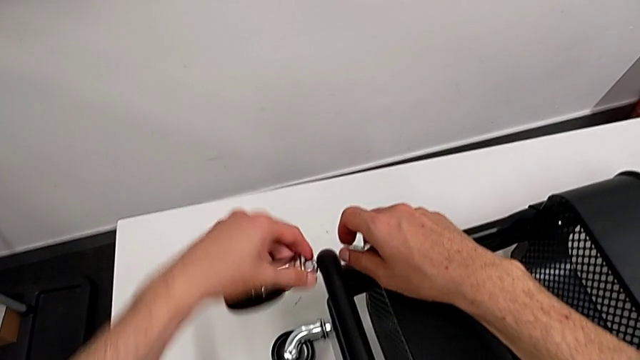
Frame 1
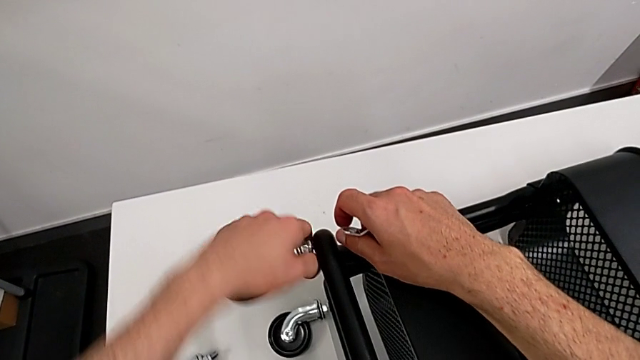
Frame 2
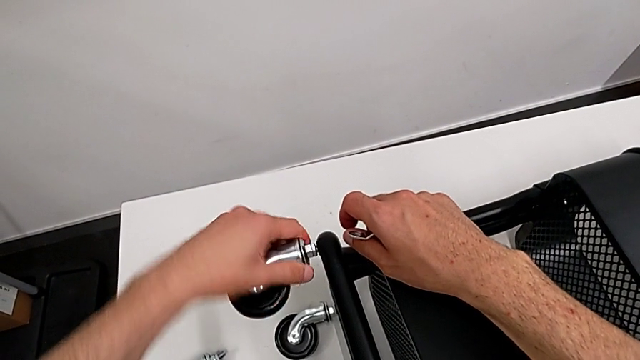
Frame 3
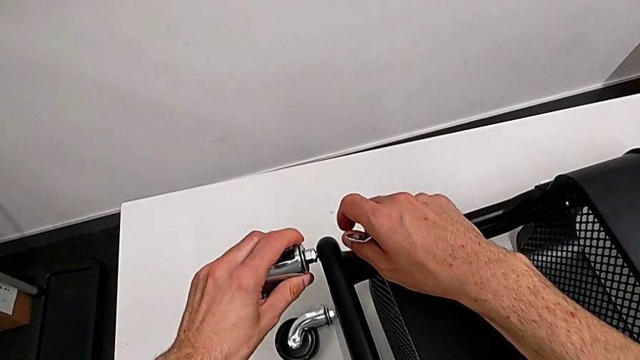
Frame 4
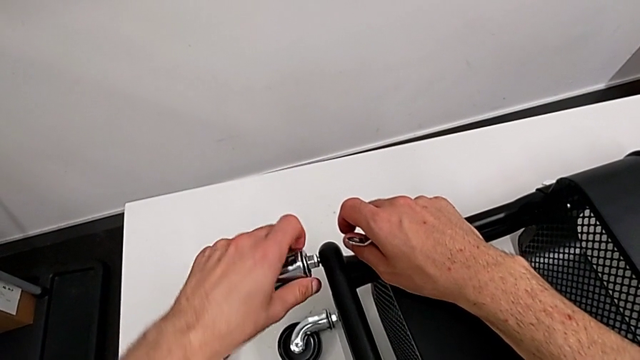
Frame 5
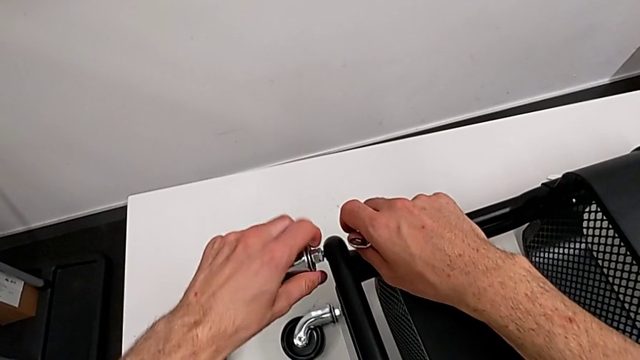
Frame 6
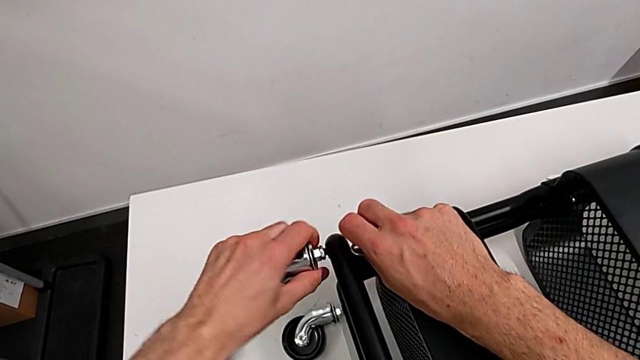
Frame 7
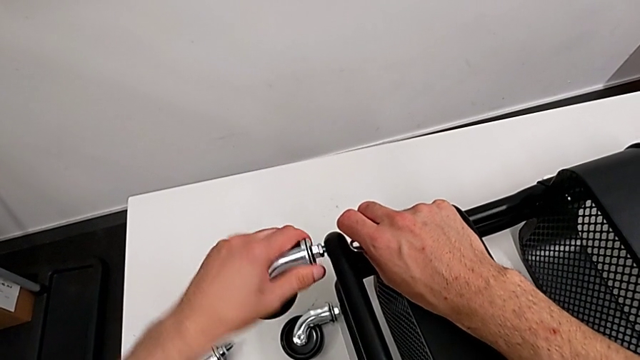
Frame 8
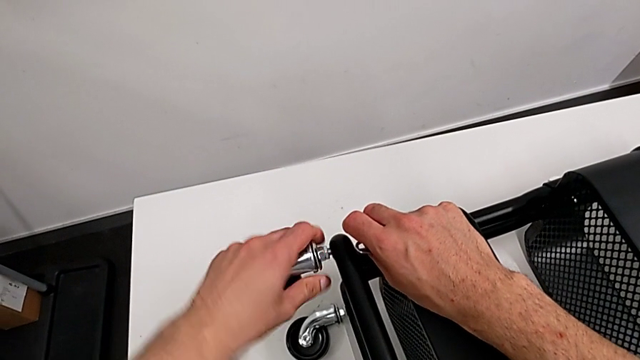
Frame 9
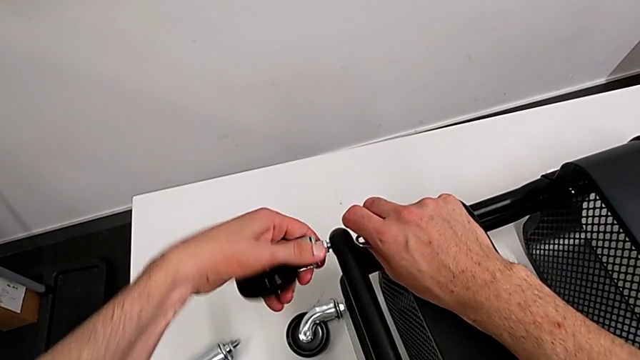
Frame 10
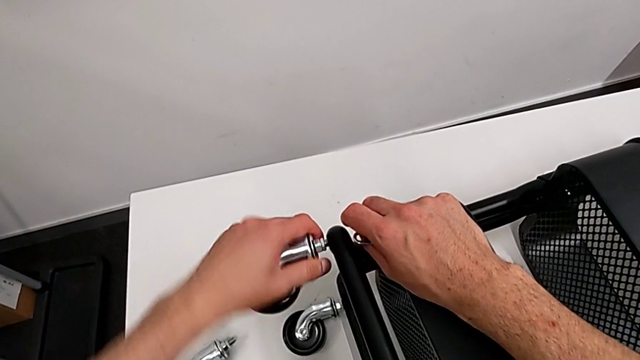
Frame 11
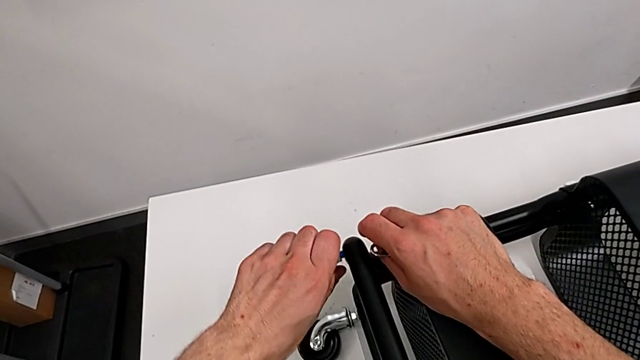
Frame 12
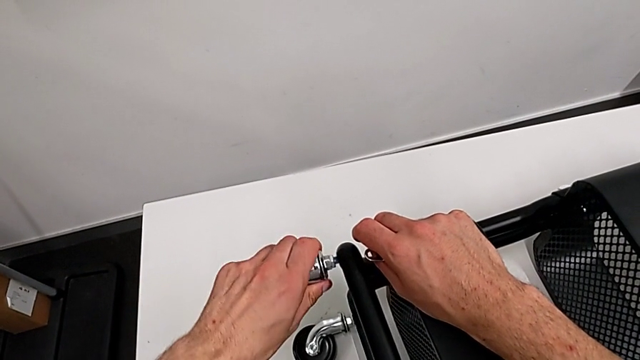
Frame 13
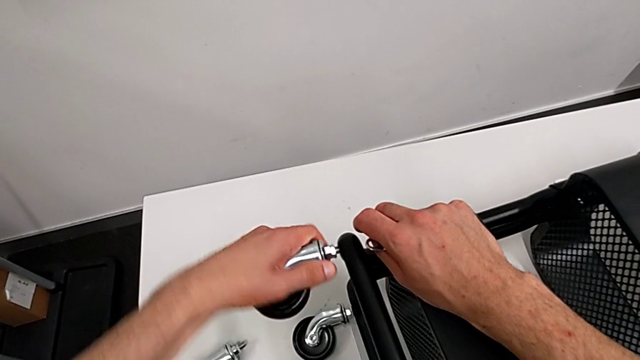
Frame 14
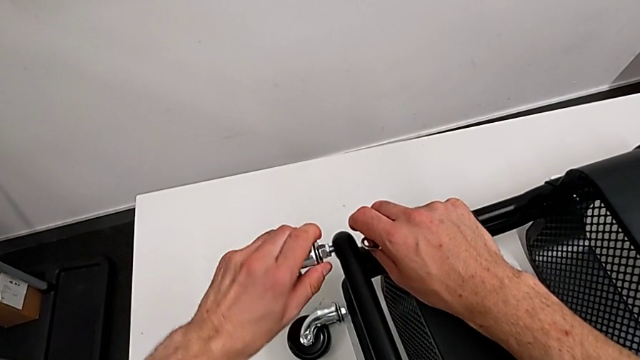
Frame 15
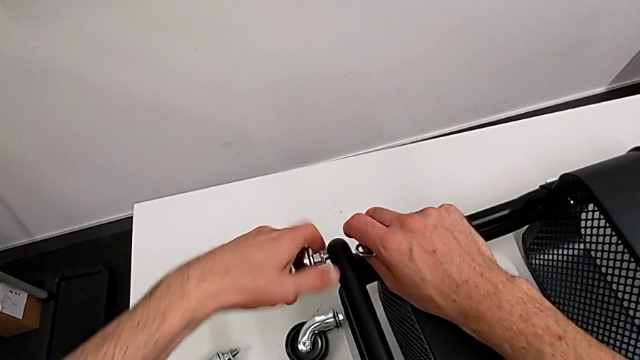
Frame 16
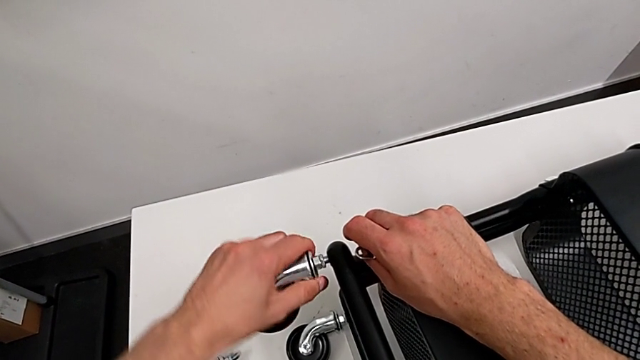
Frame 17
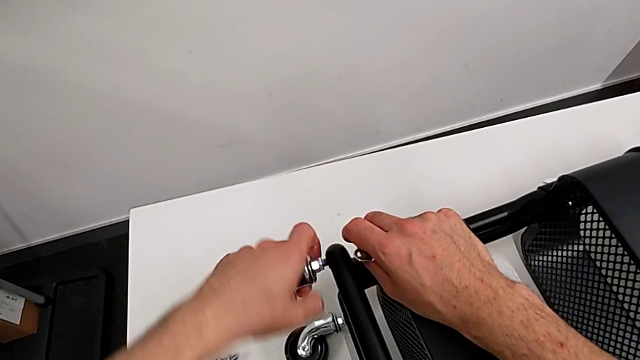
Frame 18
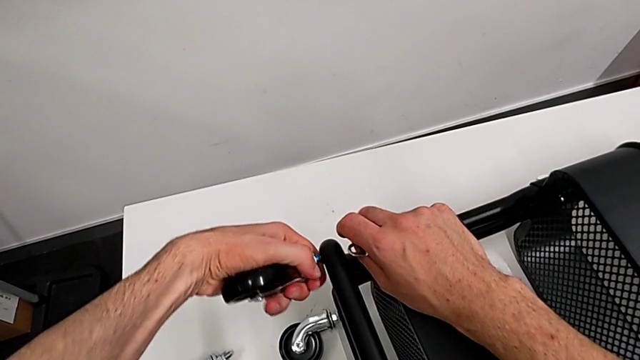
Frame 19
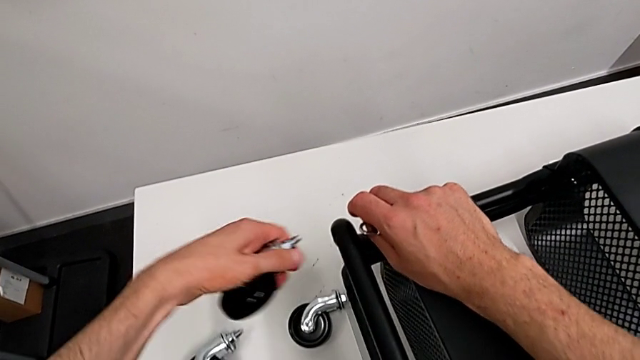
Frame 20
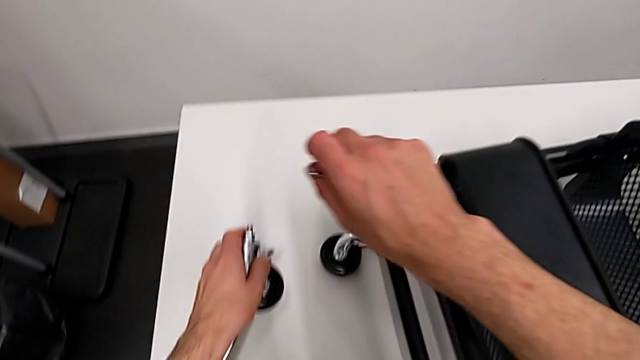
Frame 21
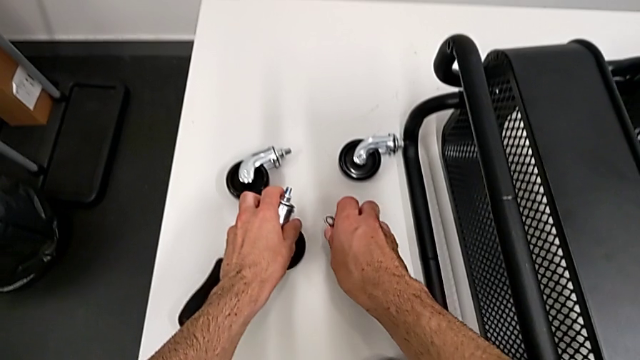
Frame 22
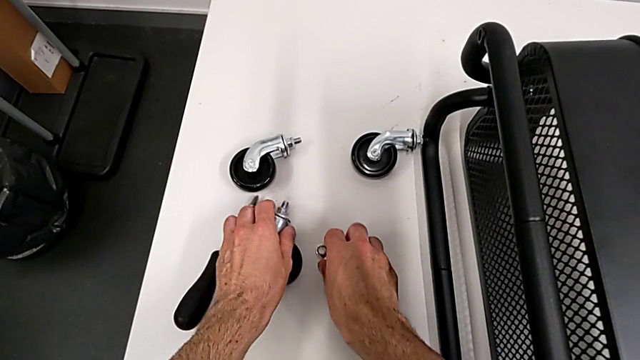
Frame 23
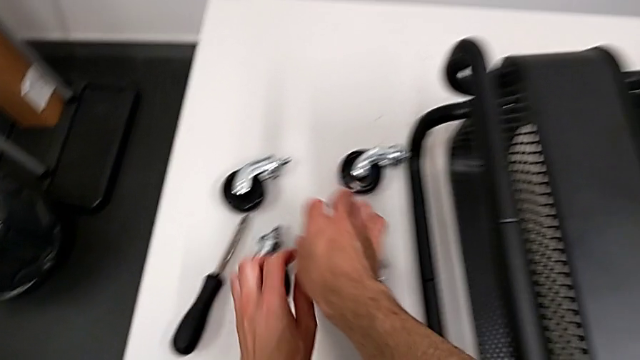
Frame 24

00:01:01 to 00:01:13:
The camera wearer is disassembling the wheels from the shelf. They keep unscrewing the second wheel, disassemble the wheel and place it.

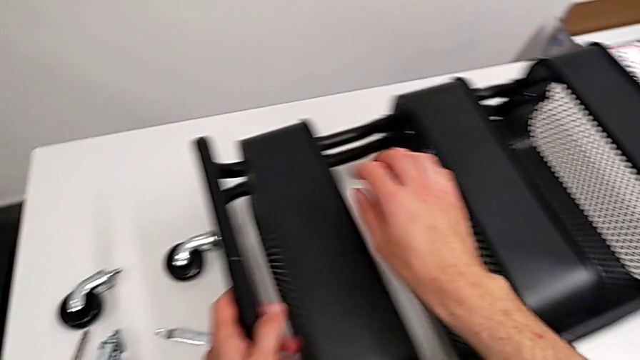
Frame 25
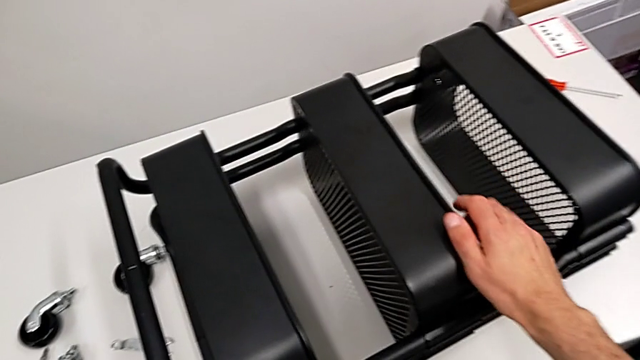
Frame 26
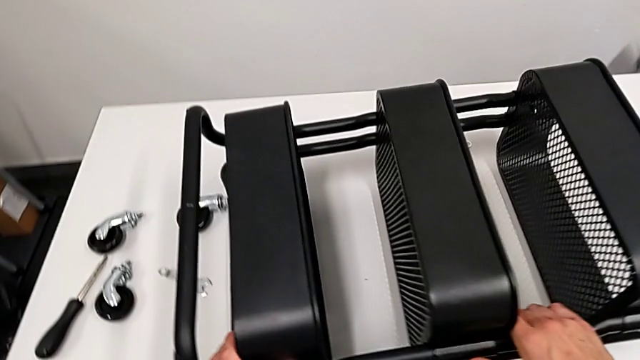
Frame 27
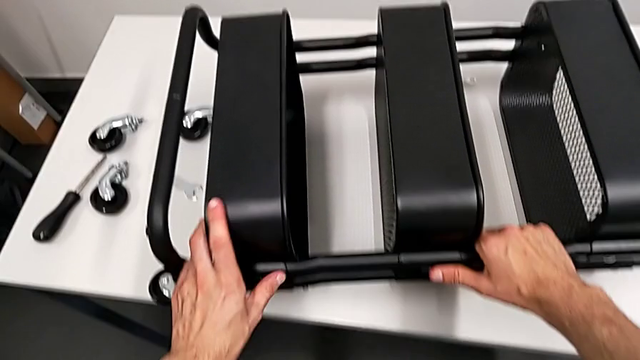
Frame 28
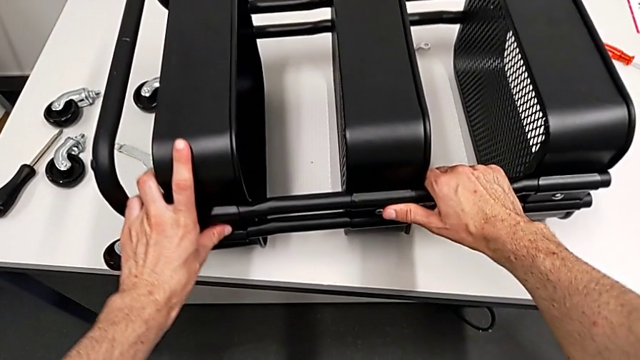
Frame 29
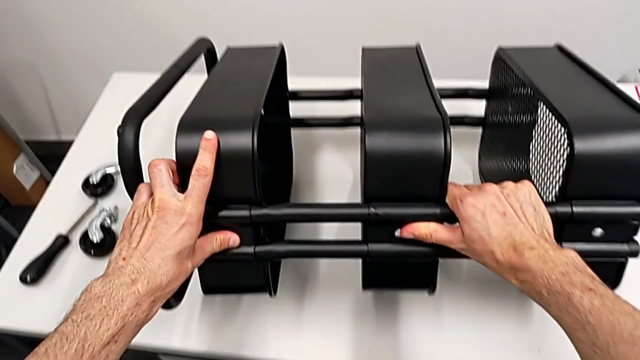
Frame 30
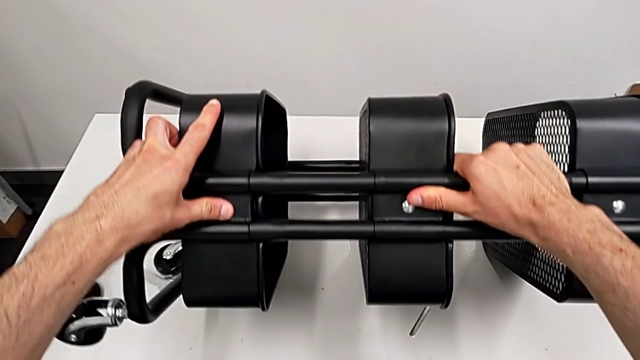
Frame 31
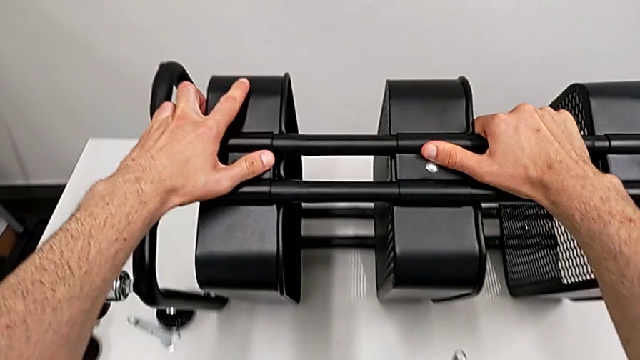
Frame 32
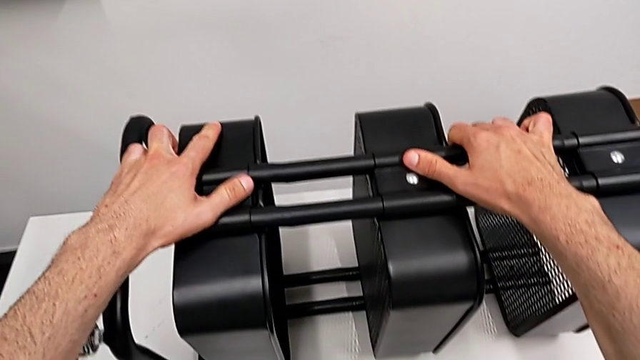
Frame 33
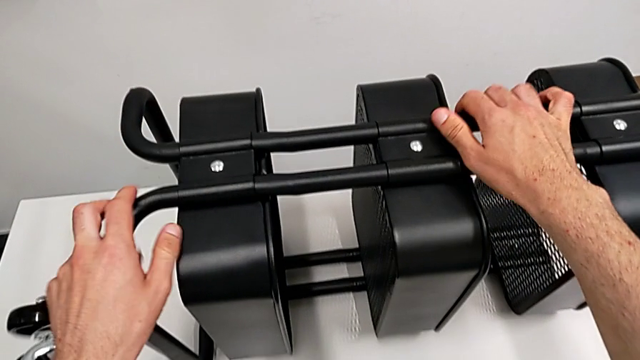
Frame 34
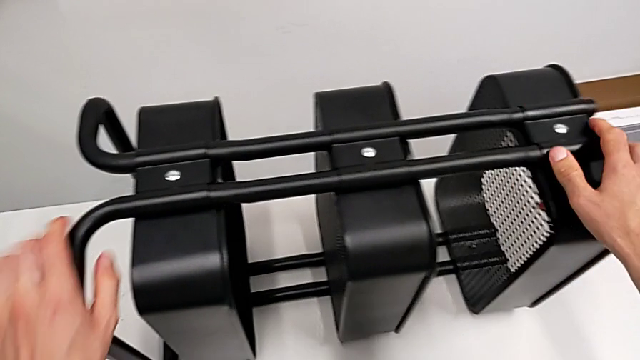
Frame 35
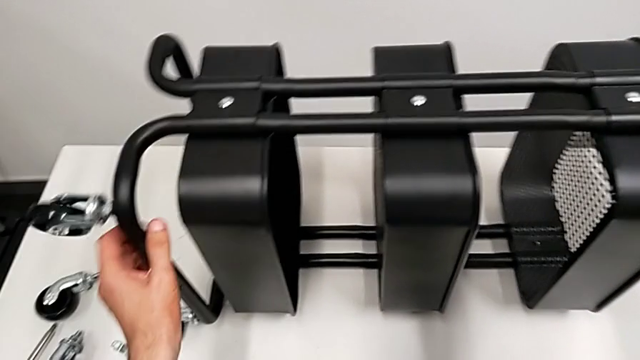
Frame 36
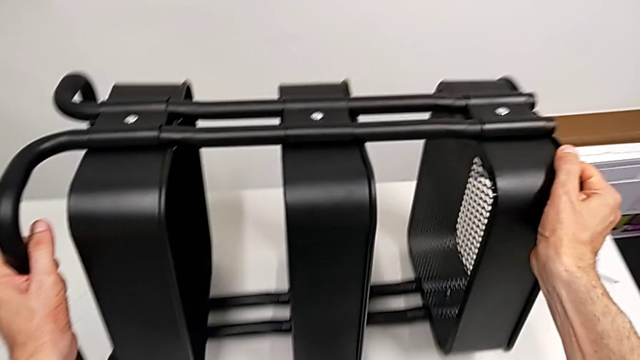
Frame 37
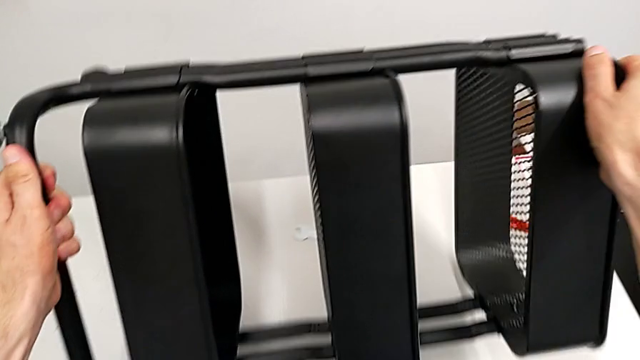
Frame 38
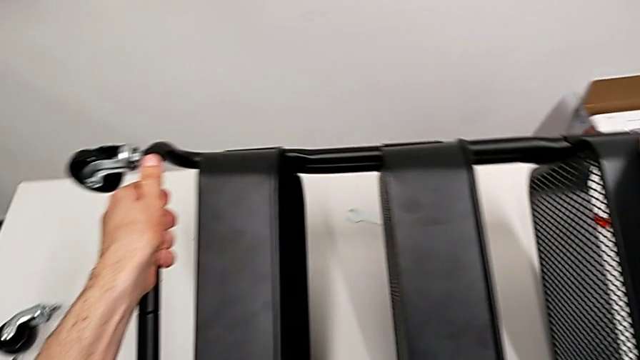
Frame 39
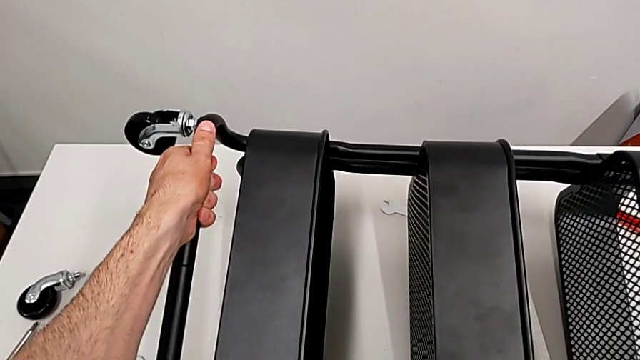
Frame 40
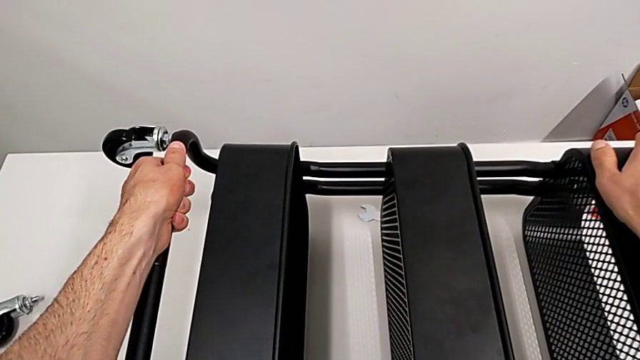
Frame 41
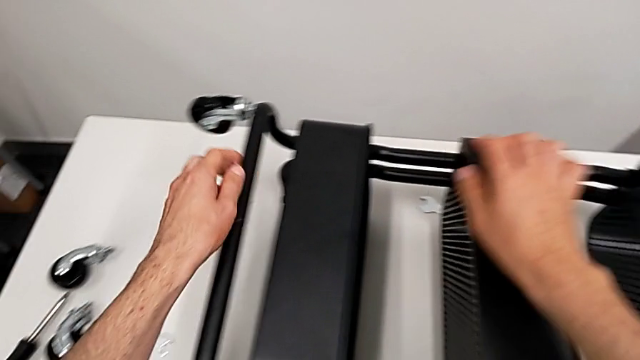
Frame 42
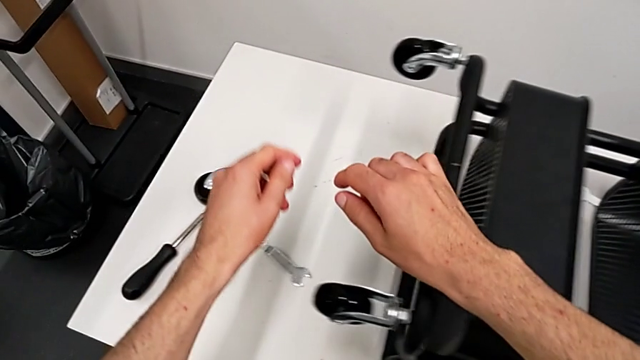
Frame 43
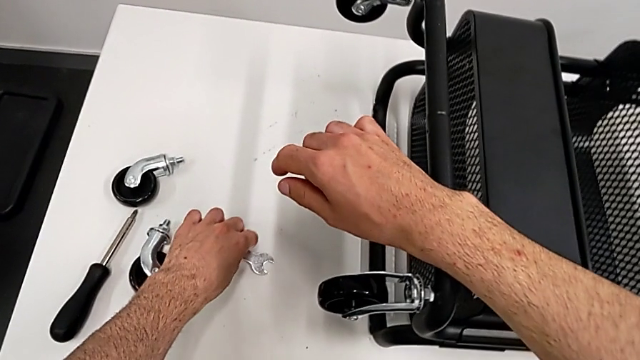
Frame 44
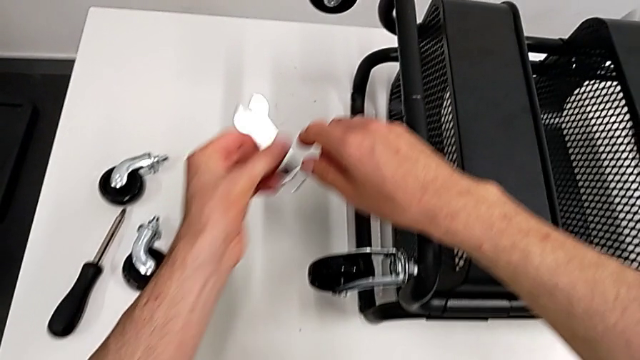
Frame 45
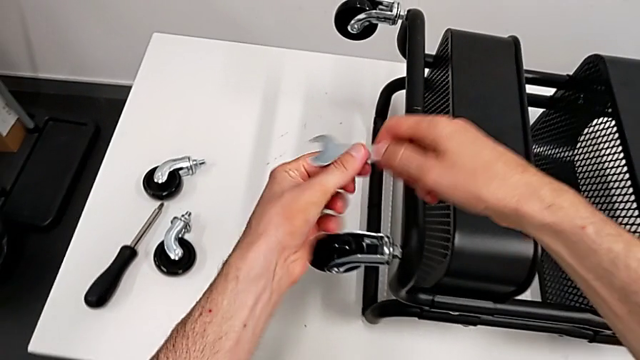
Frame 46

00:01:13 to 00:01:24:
The camera wearer is disassembling the wheels from the shelf. They approach the utility cart, grab it, flip it, place it, approach the hexagonal wrench and grab it.
